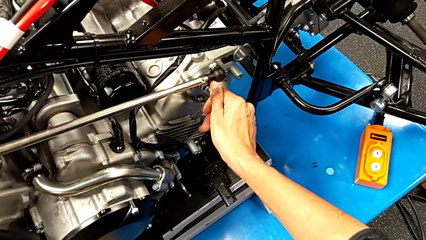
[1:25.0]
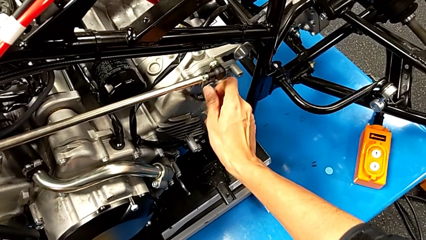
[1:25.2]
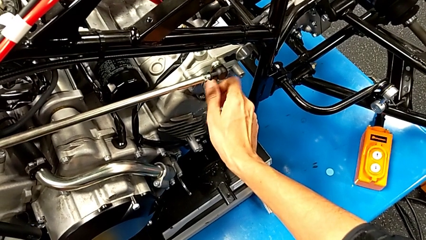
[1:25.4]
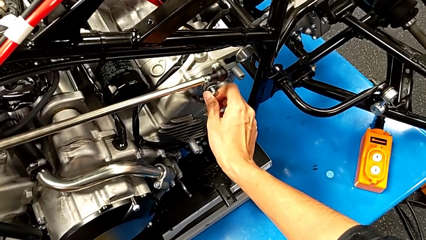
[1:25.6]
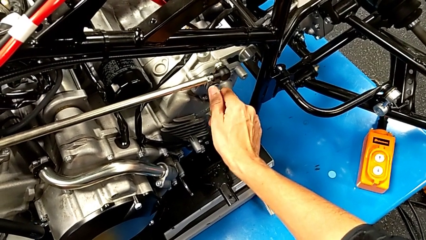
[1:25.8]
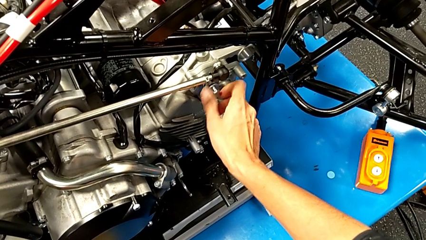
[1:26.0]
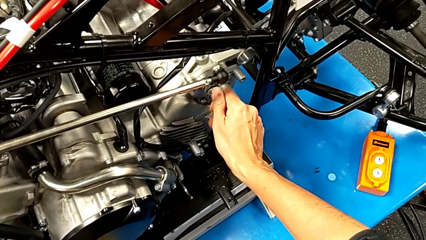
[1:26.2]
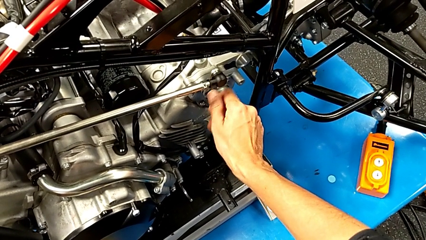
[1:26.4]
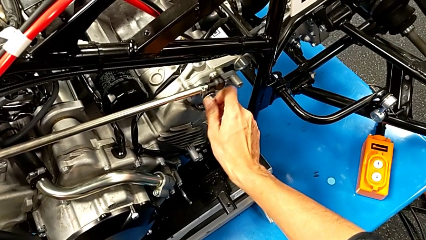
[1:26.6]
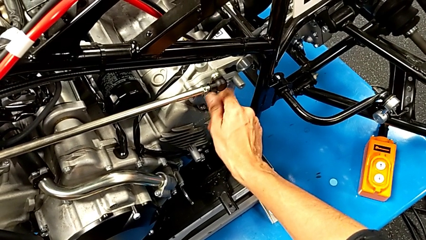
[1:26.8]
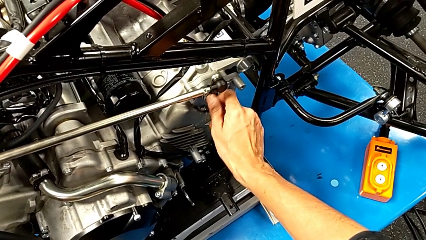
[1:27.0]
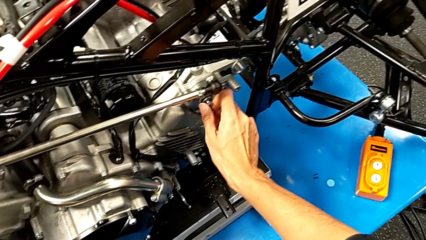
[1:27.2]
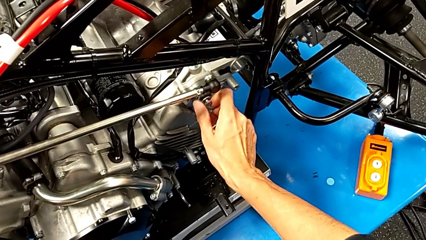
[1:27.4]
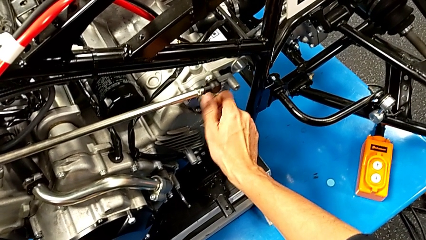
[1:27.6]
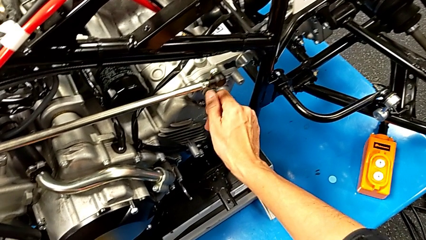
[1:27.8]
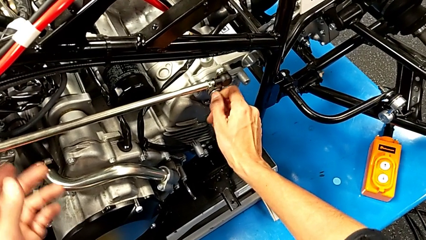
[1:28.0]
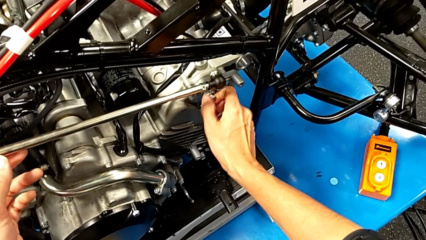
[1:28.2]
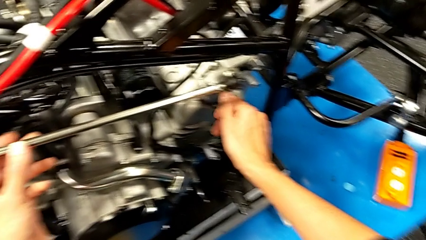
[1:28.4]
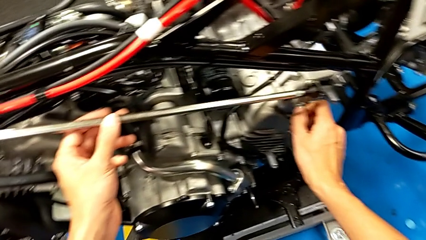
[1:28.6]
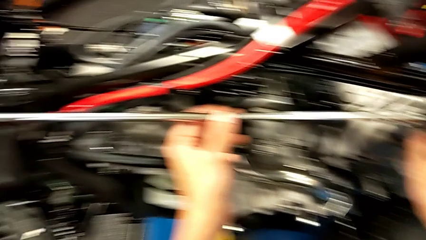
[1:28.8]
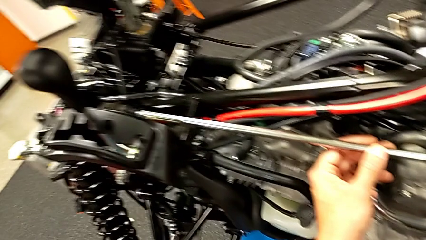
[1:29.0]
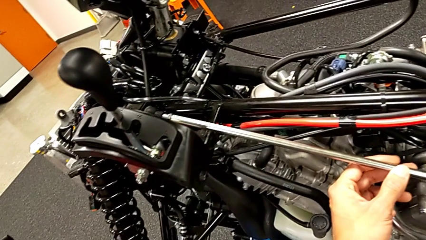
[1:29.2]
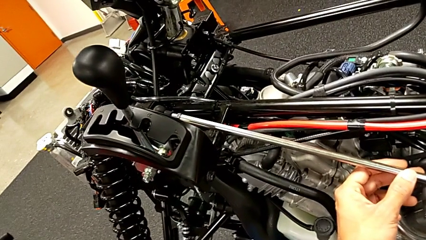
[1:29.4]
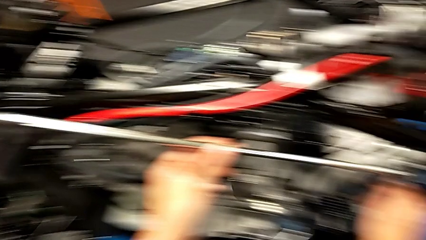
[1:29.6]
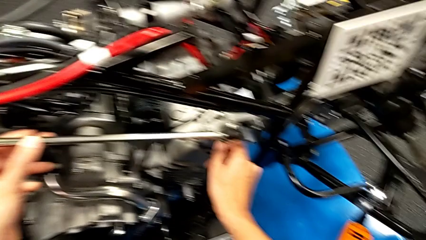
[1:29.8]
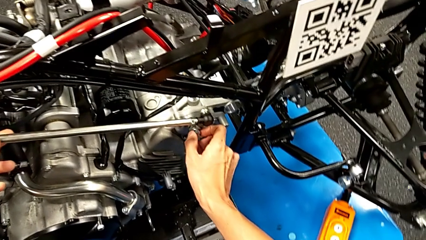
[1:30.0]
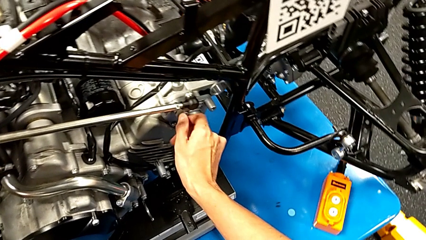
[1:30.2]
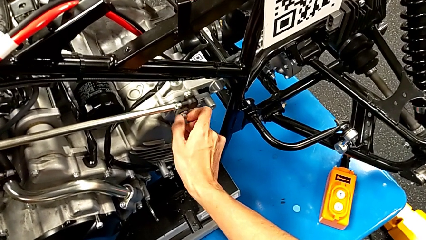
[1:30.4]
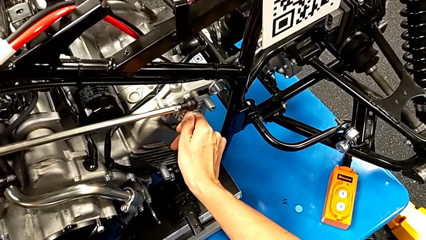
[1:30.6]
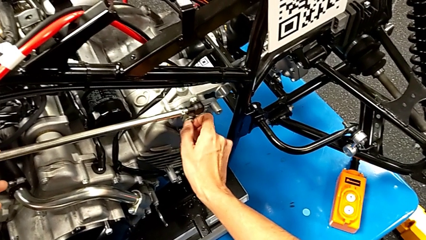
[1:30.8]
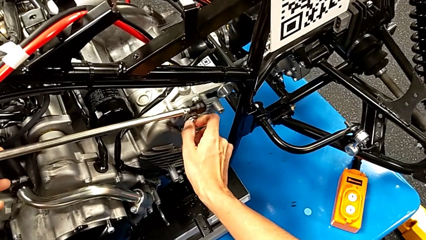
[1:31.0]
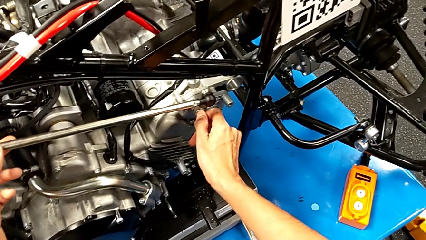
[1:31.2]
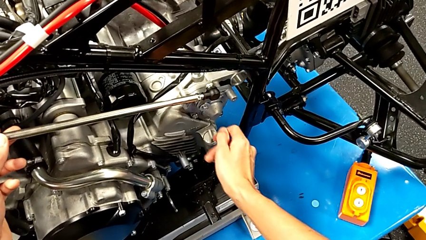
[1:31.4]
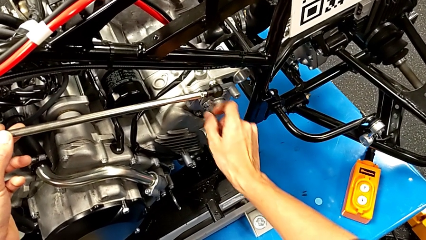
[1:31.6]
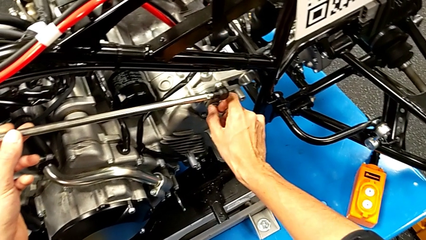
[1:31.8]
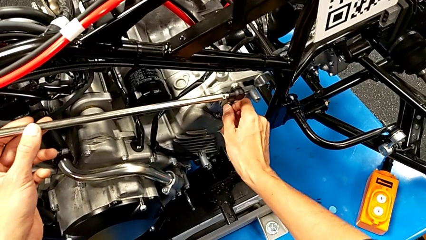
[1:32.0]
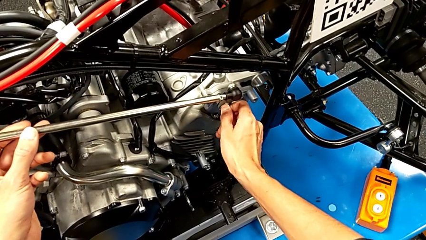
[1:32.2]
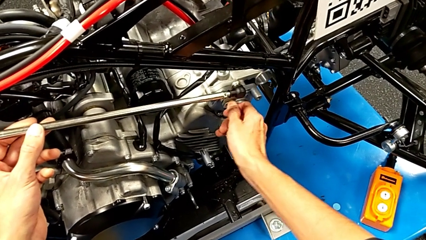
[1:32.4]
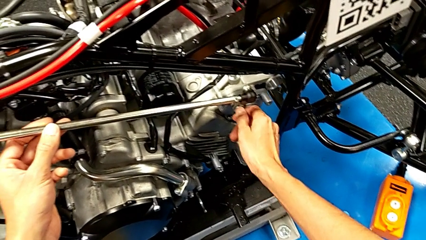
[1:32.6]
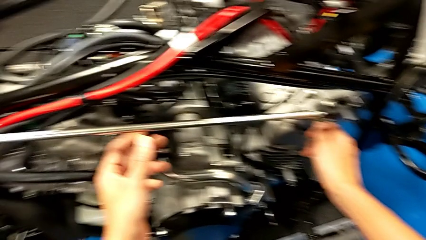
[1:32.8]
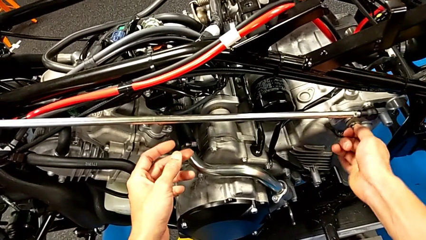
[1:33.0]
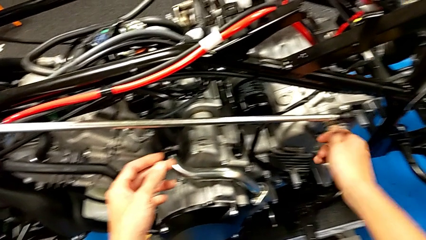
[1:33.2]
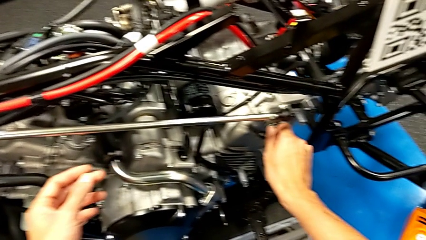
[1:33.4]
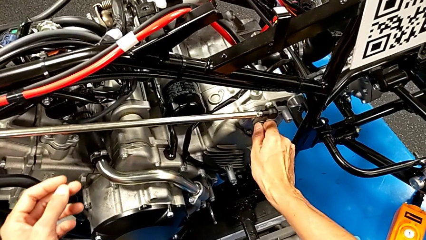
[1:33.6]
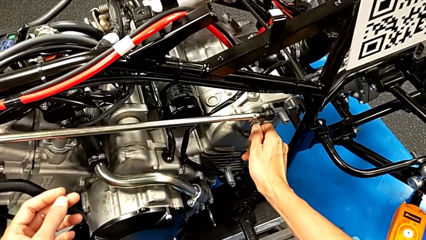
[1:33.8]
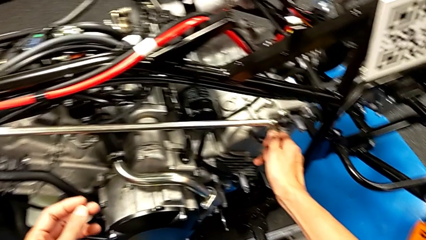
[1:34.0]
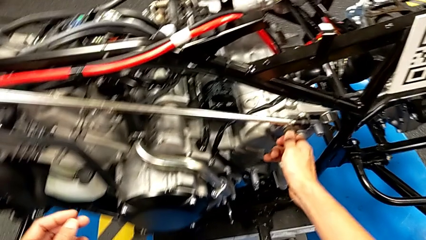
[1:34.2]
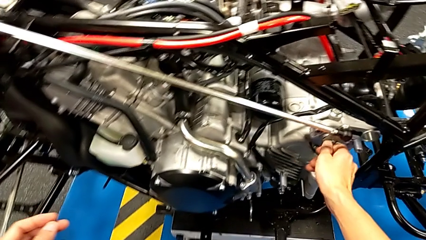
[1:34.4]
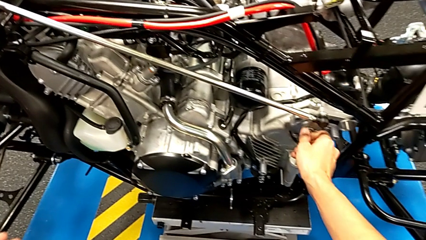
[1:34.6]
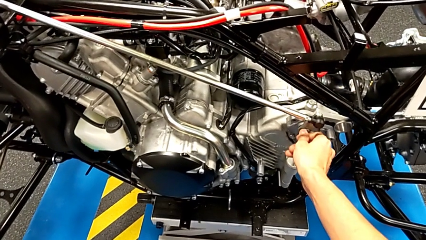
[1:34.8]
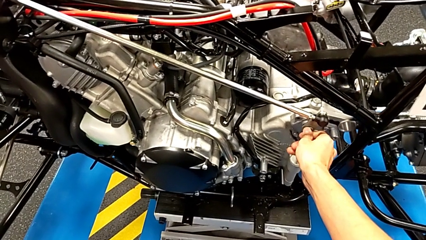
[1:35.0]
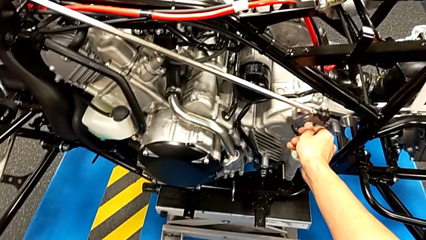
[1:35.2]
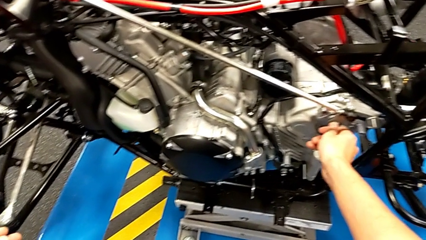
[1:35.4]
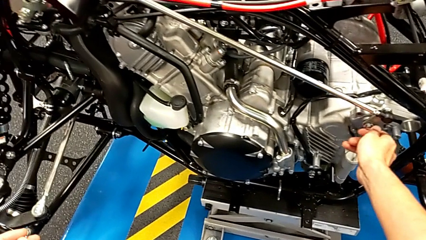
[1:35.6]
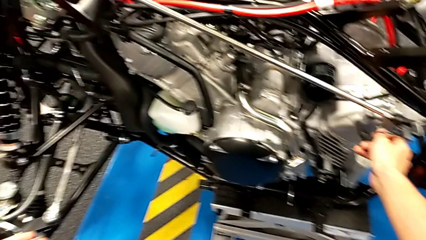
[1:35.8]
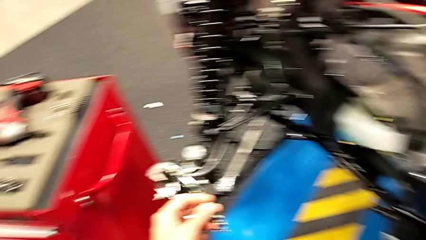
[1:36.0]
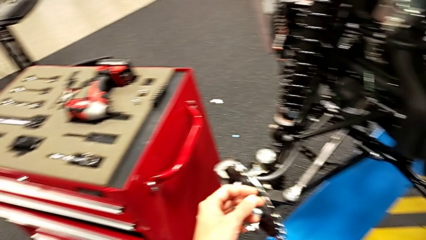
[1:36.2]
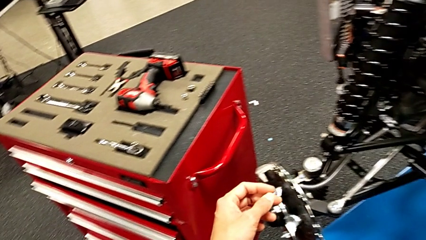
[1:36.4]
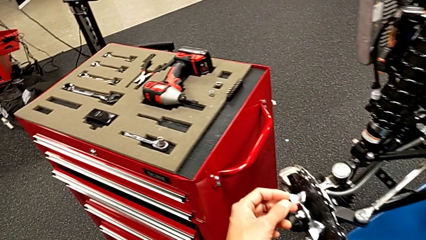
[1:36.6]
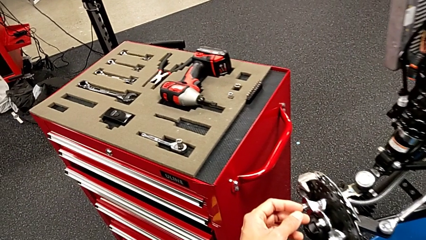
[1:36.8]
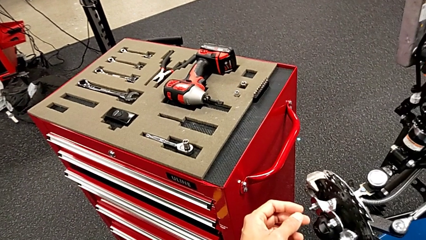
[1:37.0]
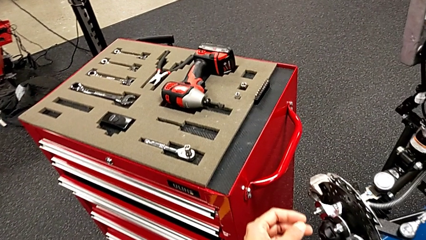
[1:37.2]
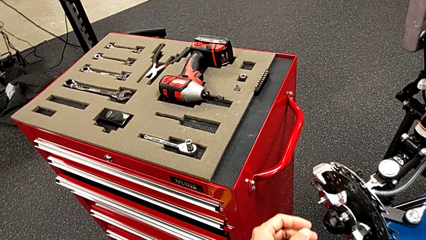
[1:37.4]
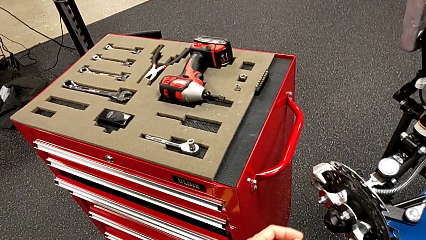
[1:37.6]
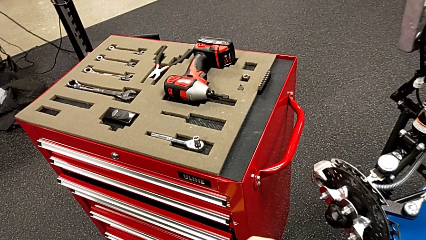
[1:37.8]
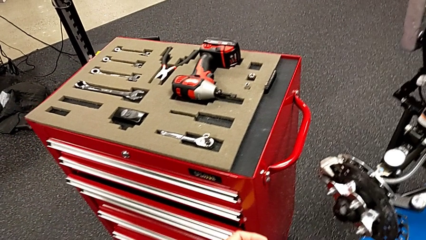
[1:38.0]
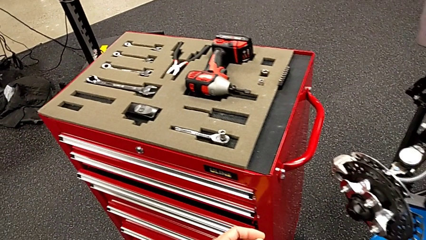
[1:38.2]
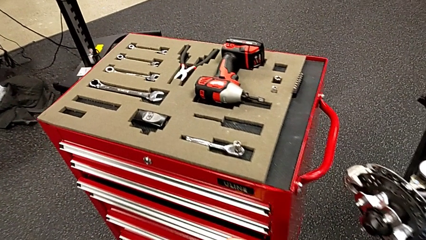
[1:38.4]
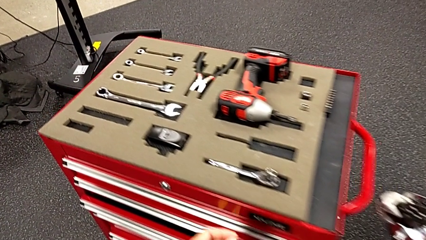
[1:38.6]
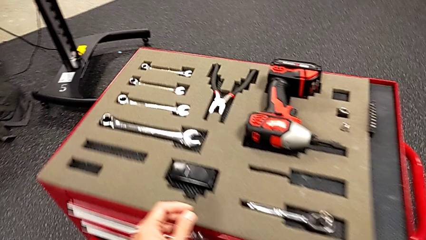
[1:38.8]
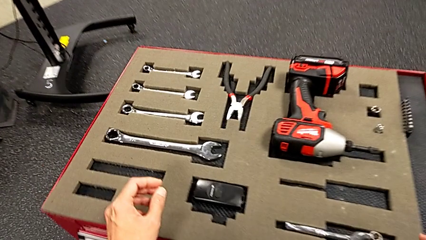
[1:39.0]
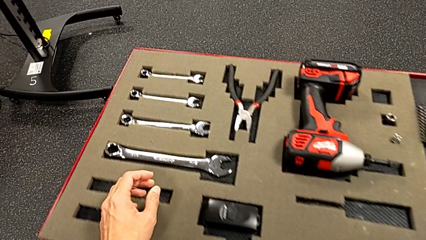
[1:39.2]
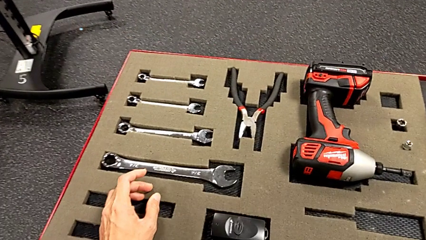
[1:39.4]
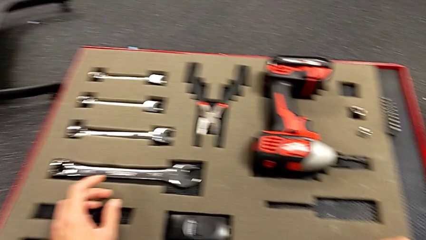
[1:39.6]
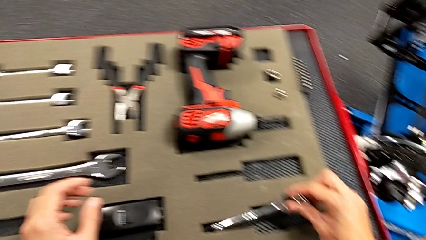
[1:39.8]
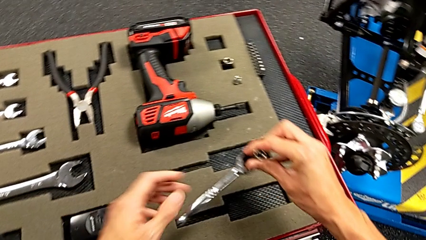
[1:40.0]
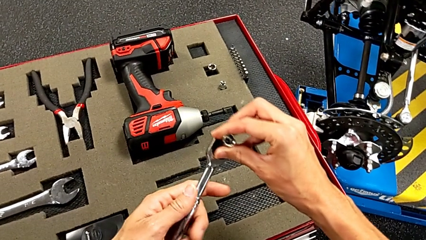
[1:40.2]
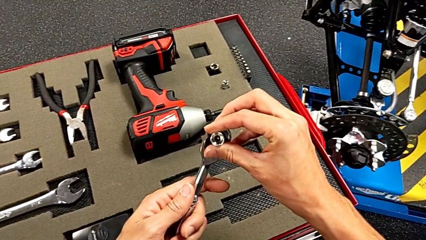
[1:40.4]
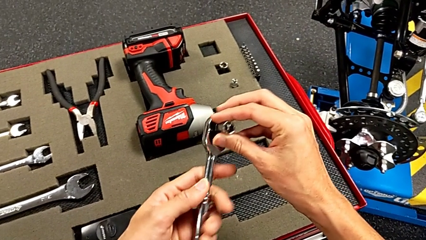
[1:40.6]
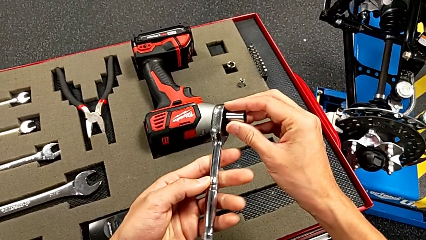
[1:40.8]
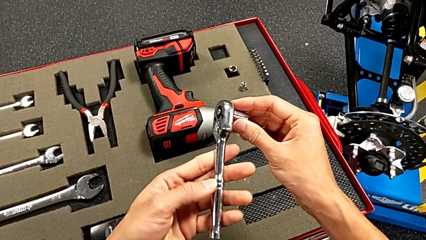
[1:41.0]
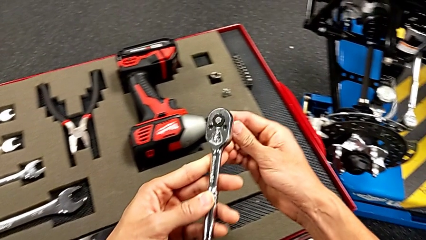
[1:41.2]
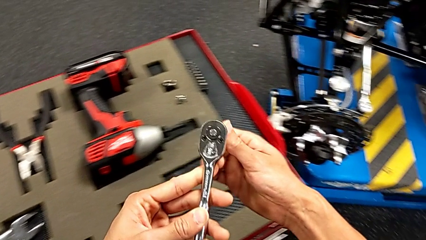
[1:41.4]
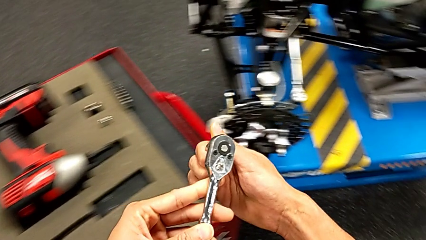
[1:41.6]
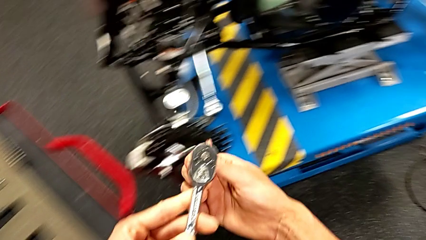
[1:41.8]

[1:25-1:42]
The camera wearer is unscrewing the shift arm. They keep screwing the bolt and grab the ratchet.
